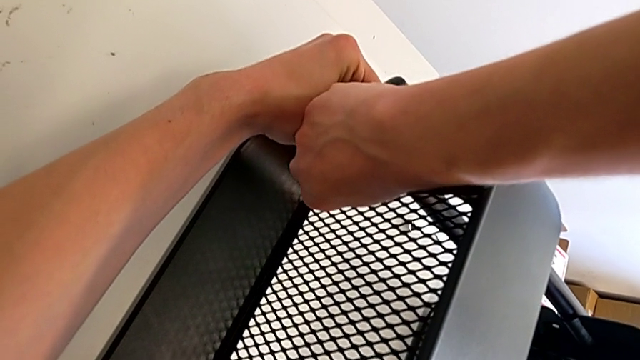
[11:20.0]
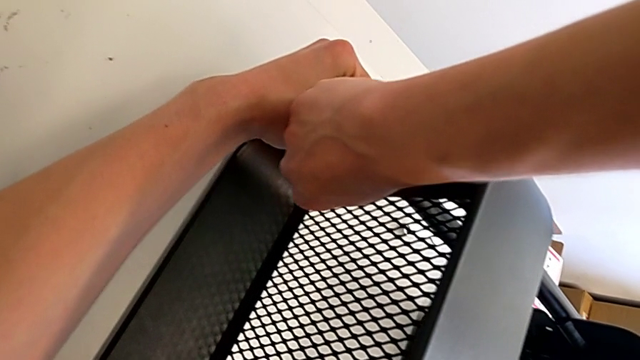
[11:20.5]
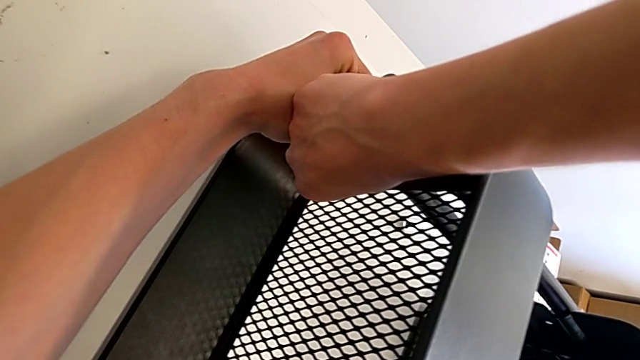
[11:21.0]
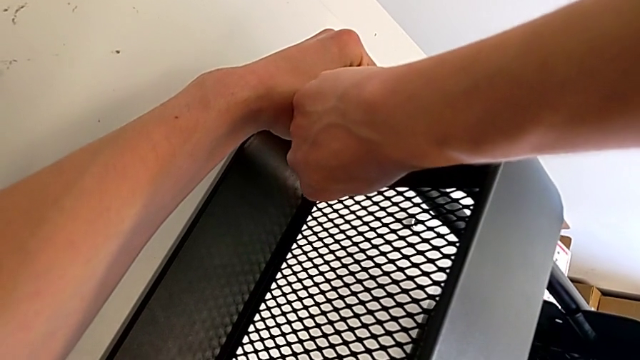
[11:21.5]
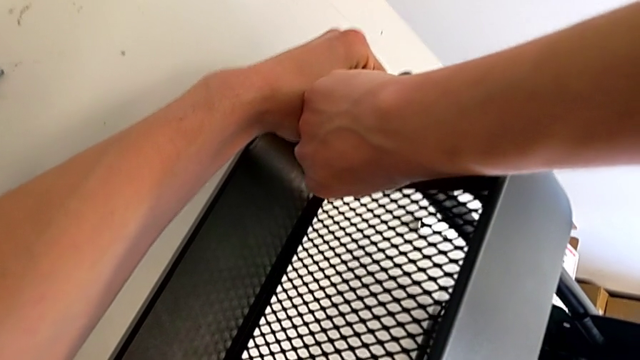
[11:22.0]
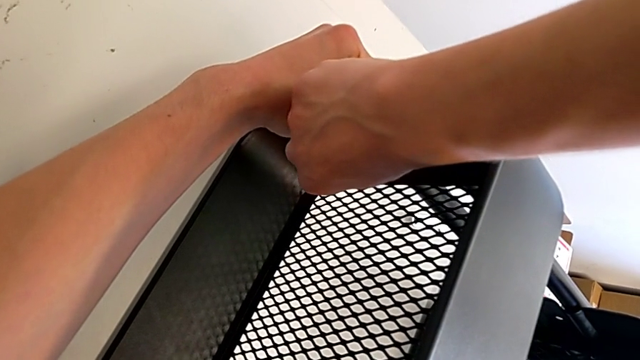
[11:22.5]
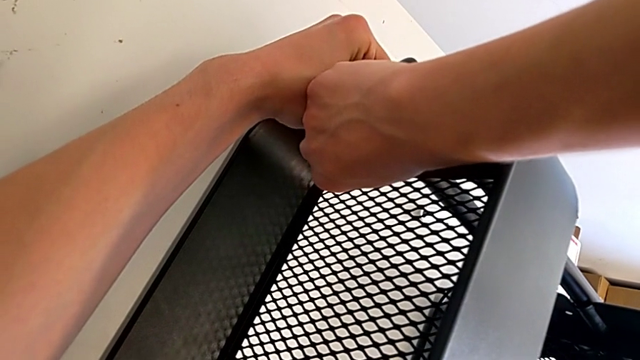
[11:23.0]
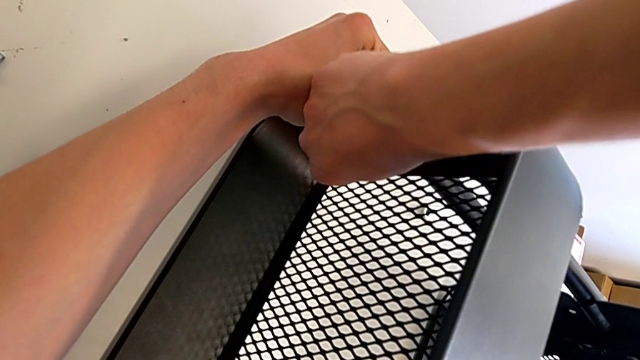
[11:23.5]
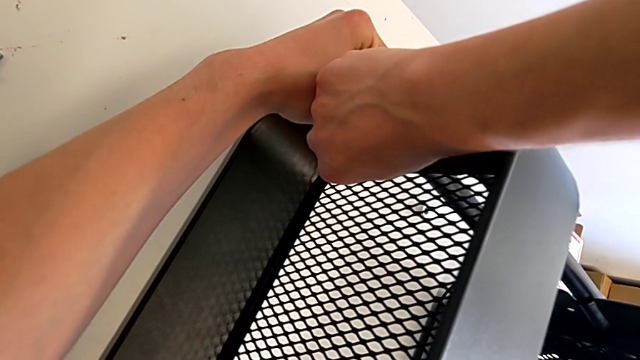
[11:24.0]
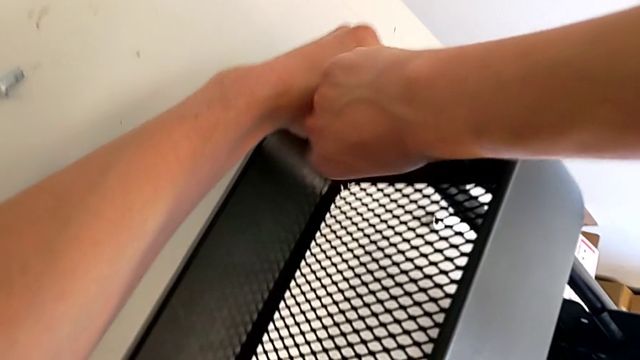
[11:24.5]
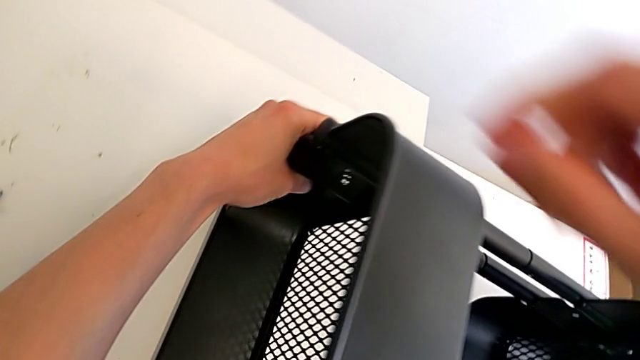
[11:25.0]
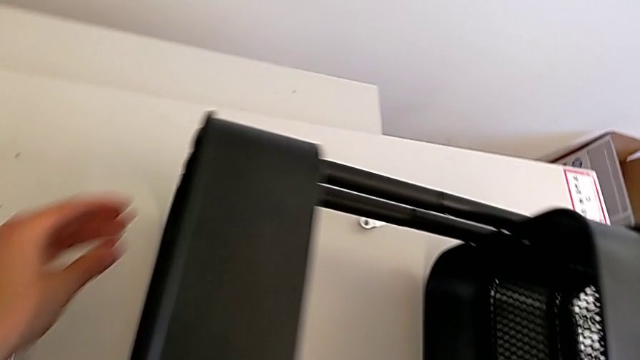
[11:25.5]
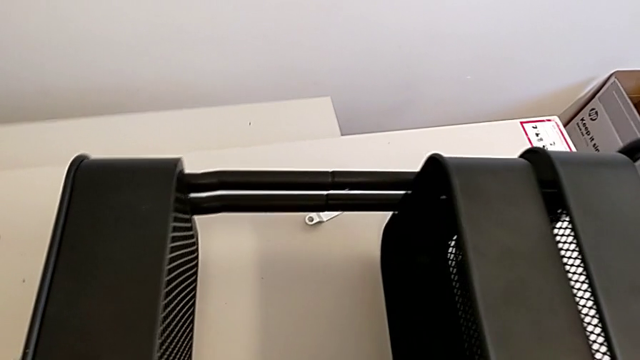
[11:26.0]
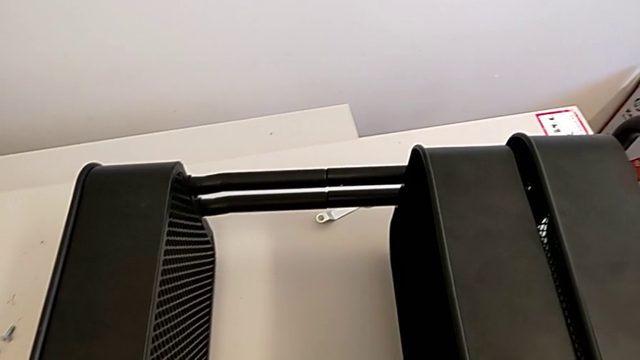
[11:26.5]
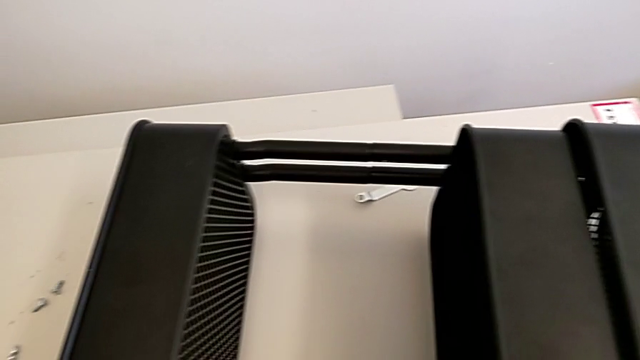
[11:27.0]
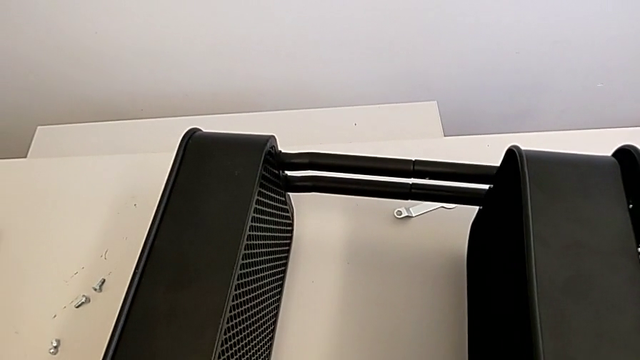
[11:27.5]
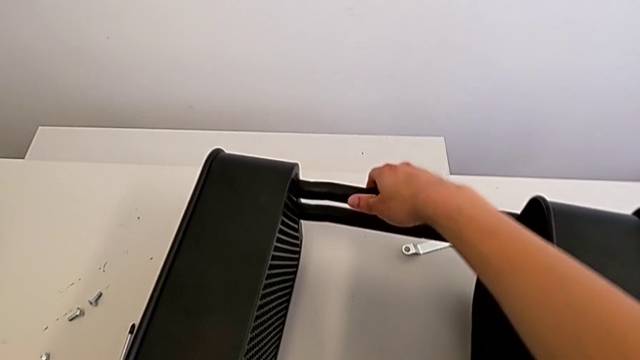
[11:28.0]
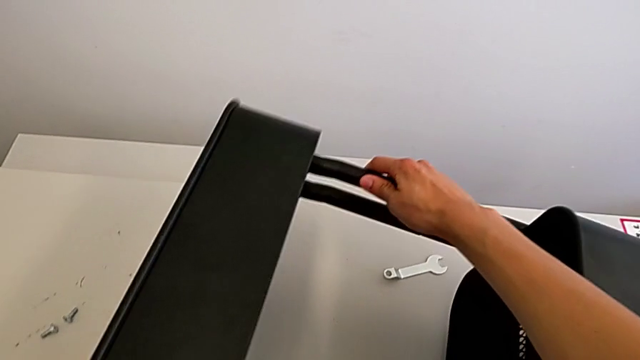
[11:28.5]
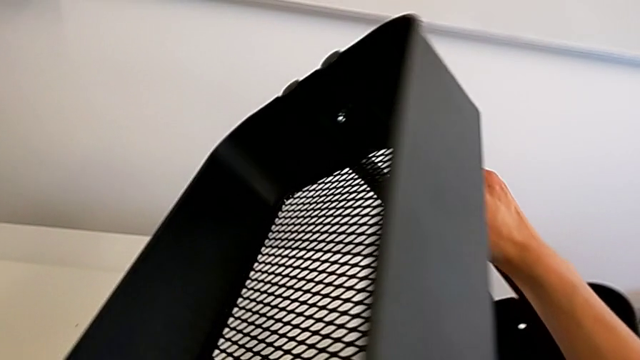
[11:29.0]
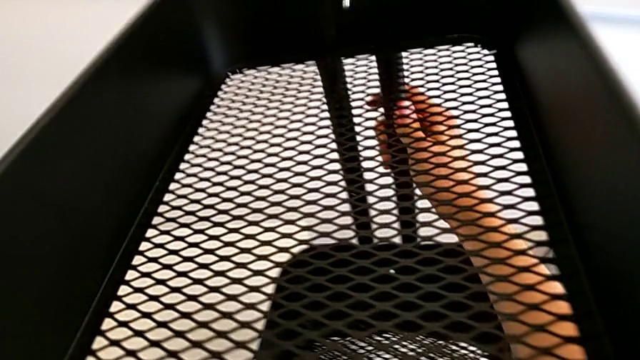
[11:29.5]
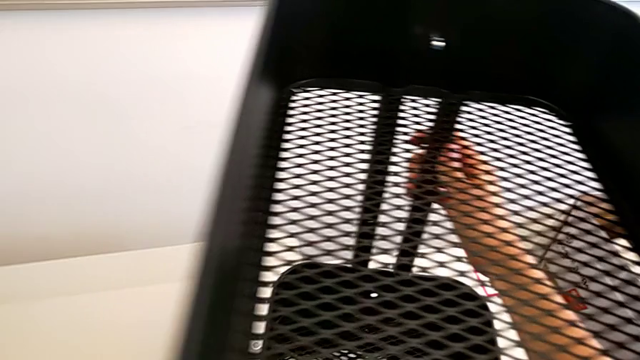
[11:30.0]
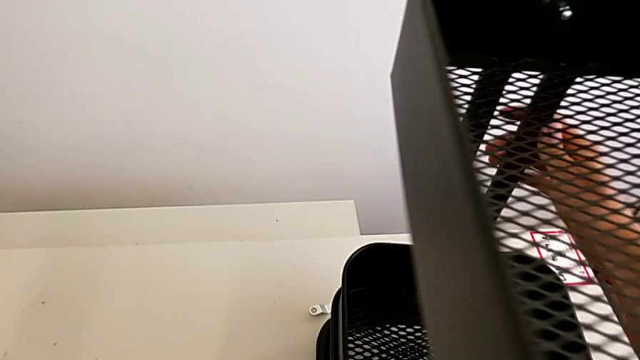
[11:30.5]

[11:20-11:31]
The camera wearer is assembling the top tray. They keep screwing the right bolt and lift the utility cart.

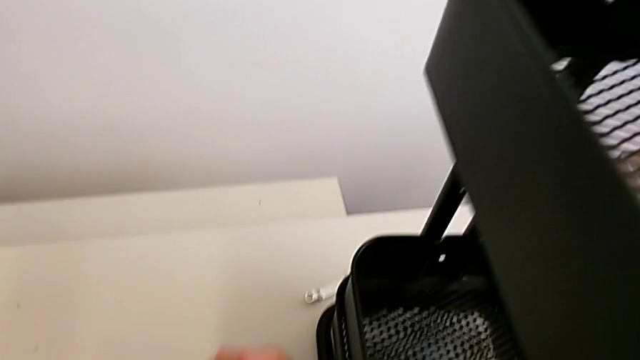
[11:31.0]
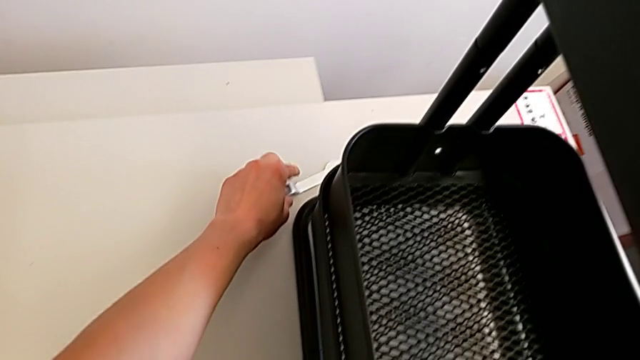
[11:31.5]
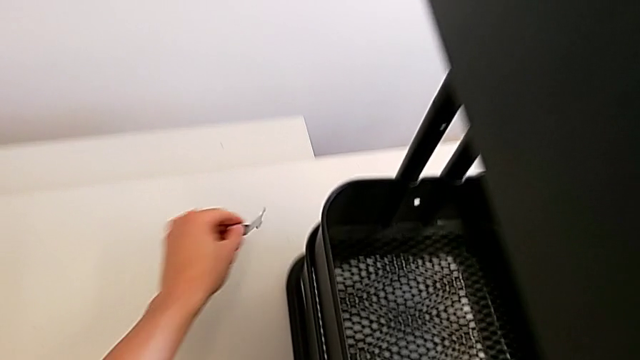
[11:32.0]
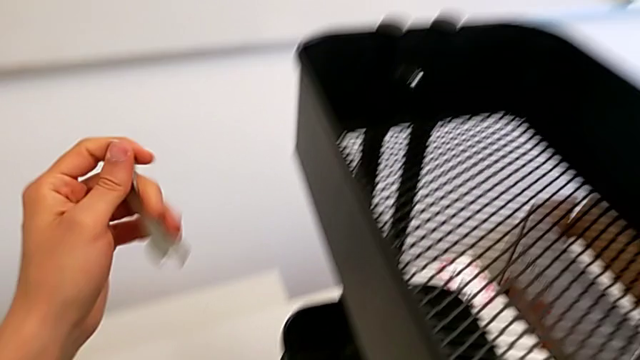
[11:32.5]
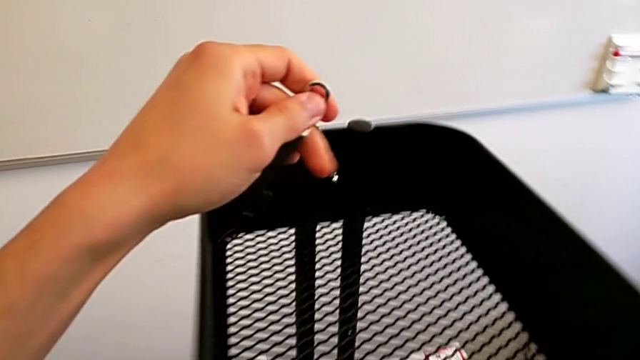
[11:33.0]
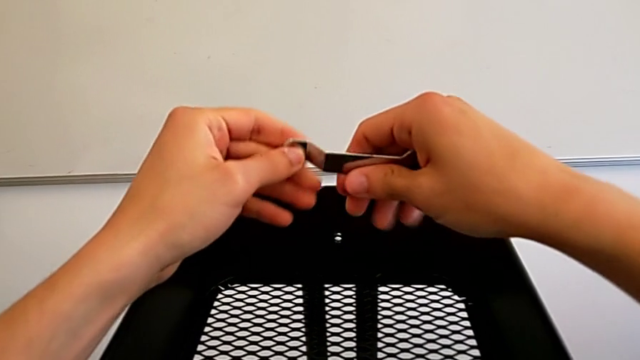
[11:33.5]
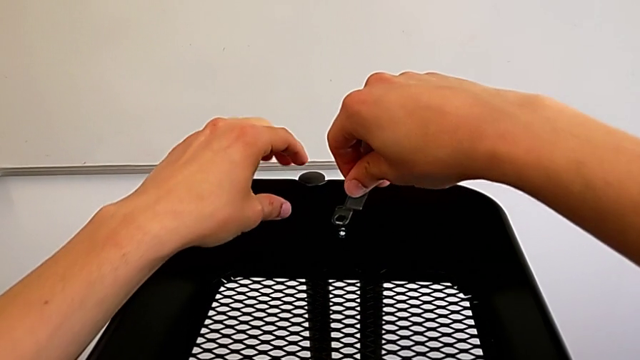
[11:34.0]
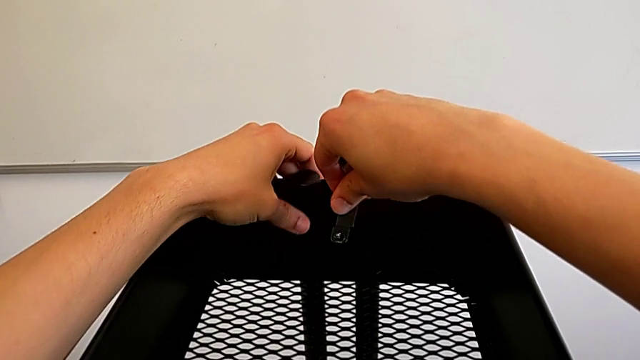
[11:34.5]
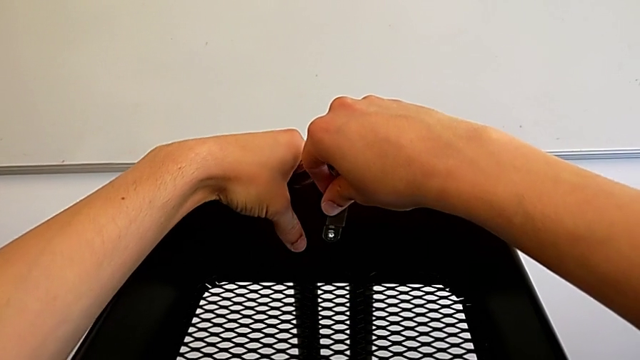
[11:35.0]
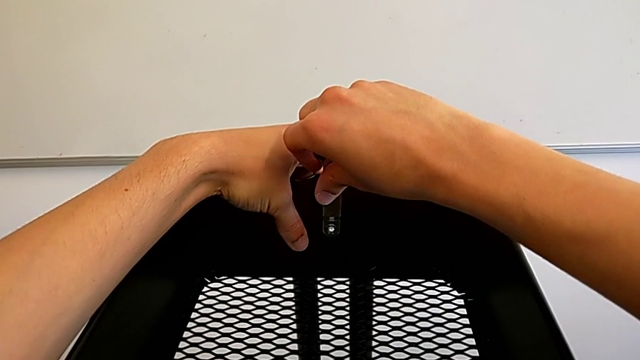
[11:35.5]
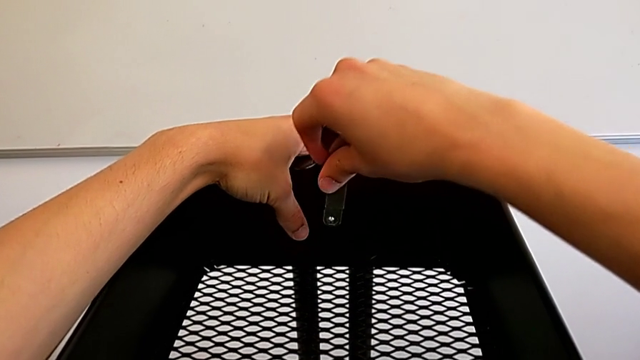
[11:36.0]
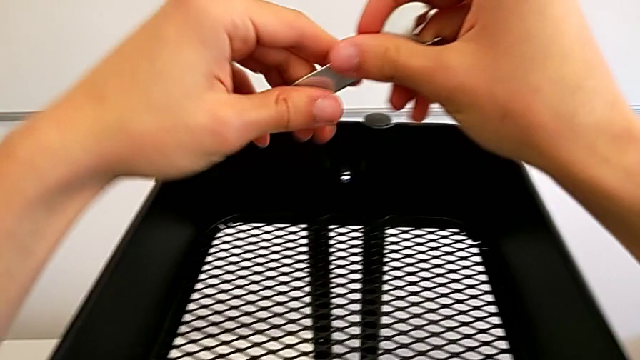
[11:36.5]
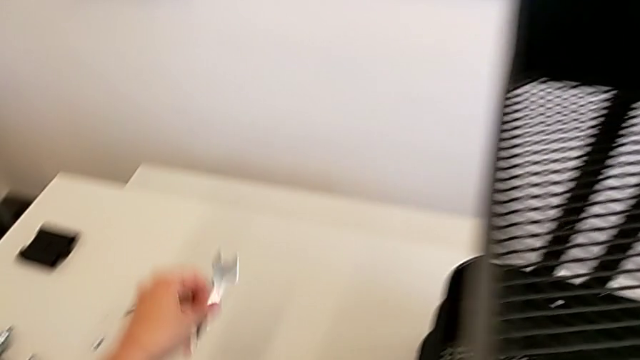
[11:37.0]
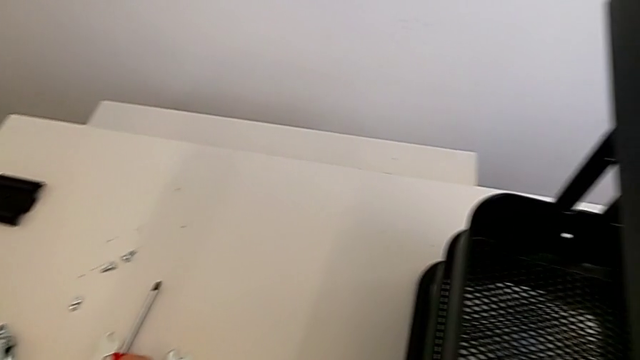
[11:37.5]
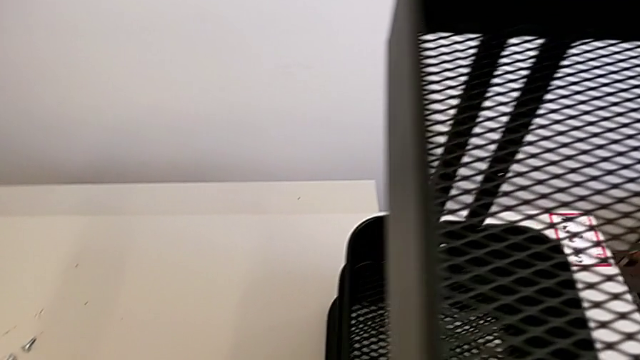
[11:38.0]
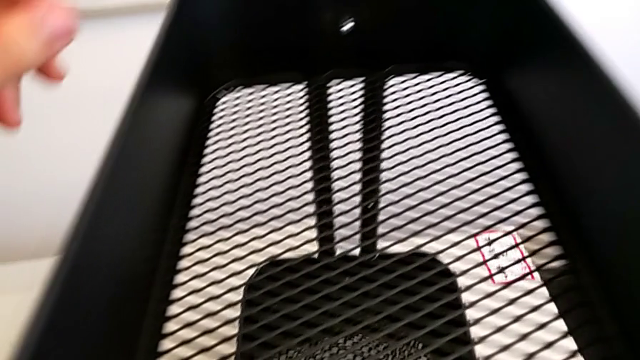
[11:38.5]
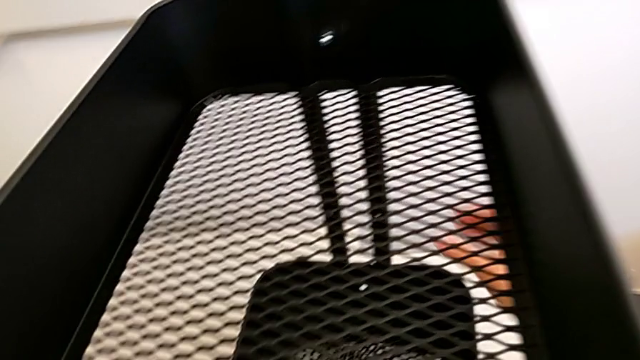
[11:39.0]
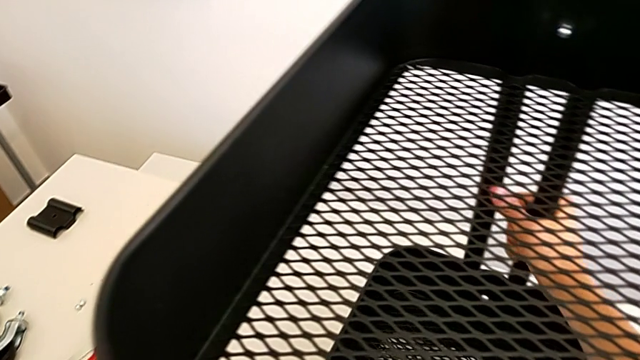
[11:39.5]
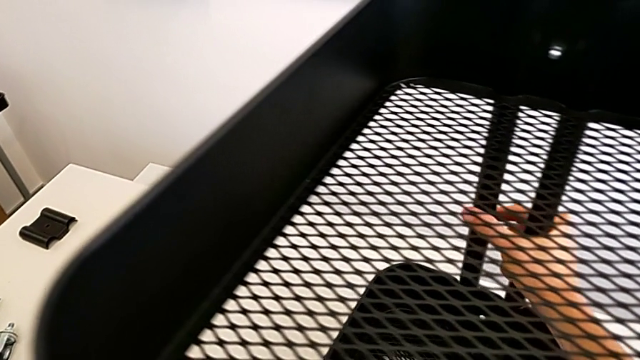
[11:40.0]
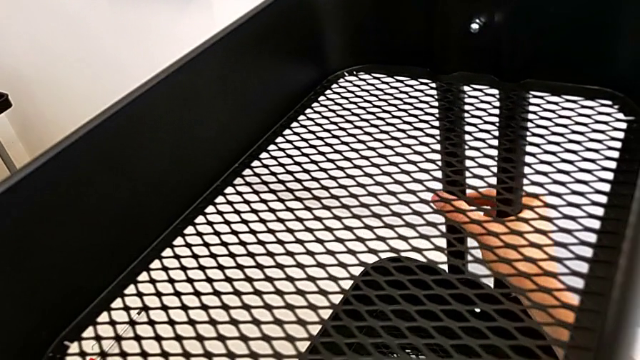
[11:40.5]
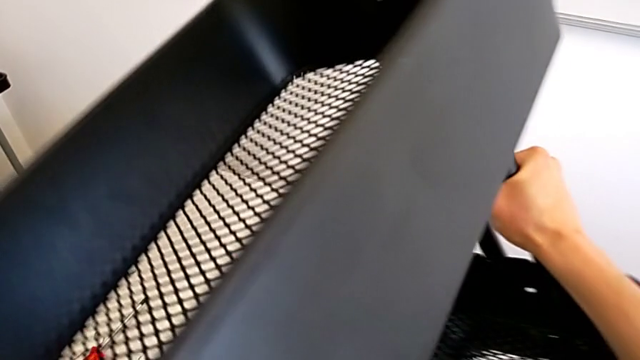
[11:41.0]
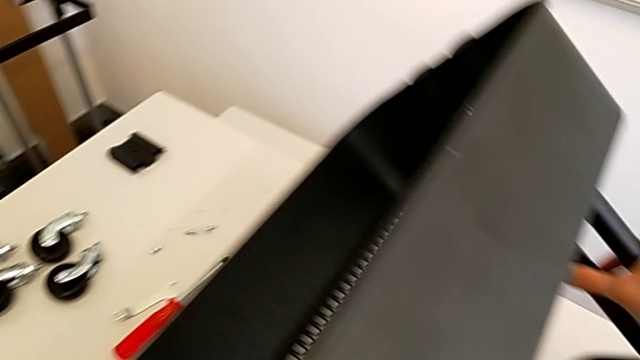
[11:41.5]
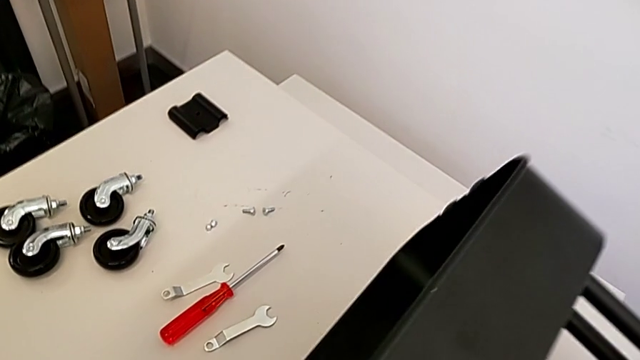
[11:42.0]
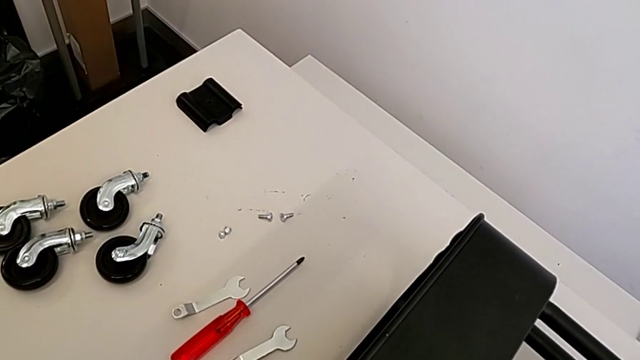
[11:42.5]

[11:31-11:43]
The camera wearer is assembling the top tray. They grab the spanner wrench, insert the bolt, place the spanner wrench and place the utility cart.
